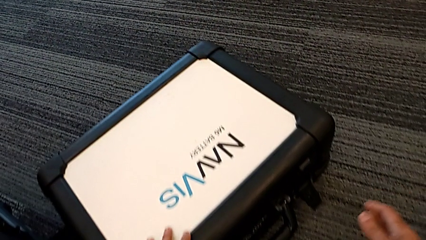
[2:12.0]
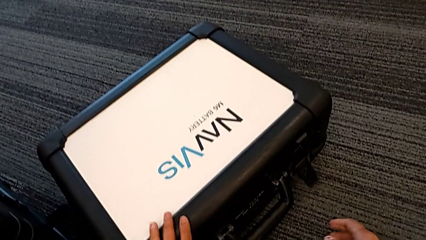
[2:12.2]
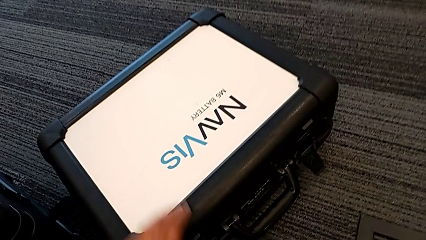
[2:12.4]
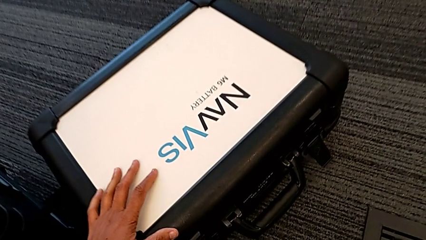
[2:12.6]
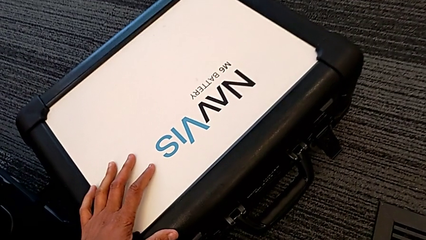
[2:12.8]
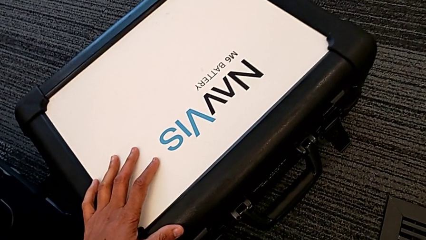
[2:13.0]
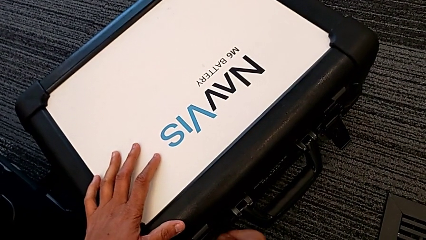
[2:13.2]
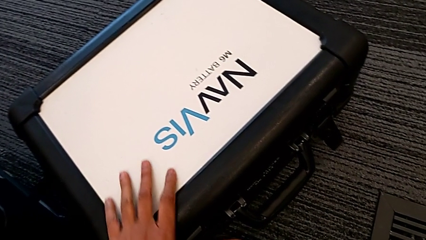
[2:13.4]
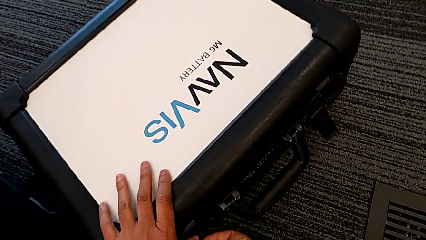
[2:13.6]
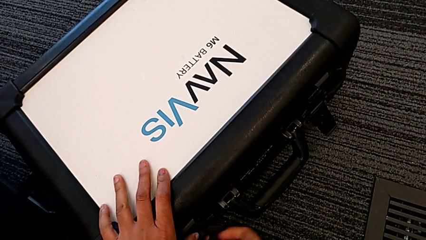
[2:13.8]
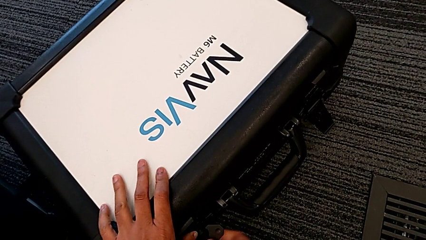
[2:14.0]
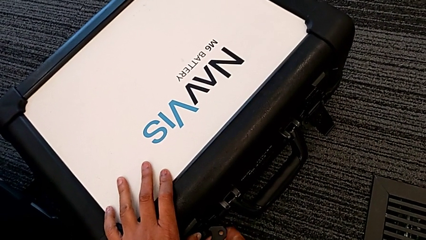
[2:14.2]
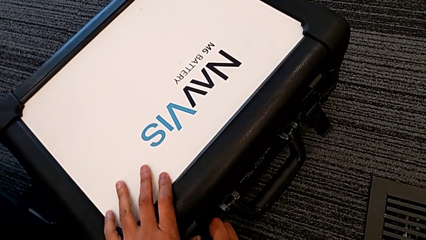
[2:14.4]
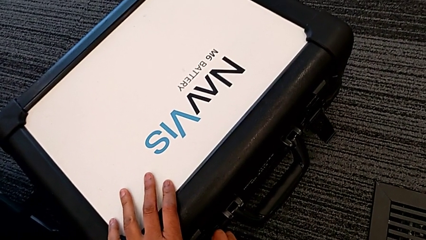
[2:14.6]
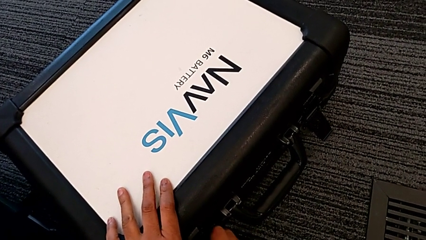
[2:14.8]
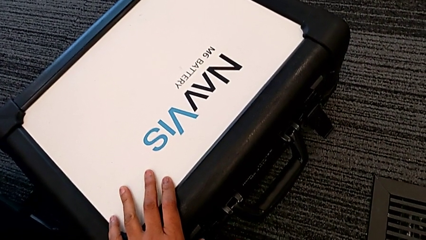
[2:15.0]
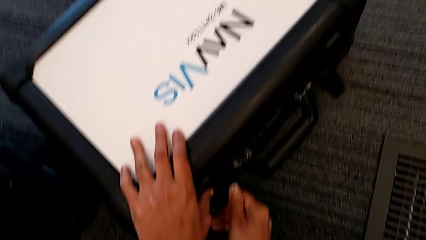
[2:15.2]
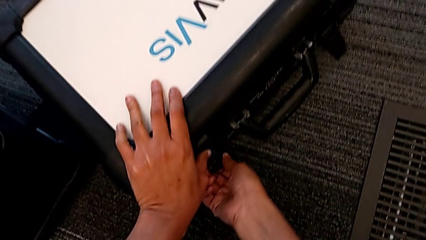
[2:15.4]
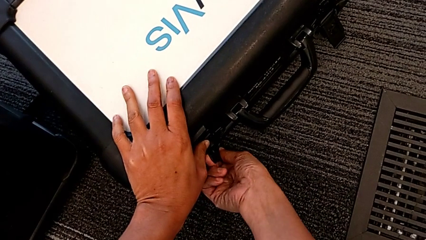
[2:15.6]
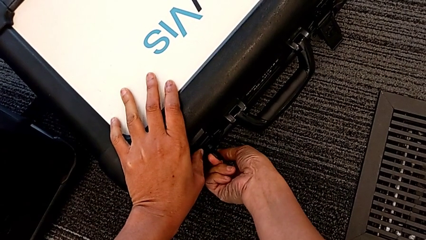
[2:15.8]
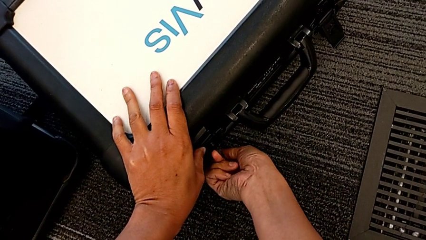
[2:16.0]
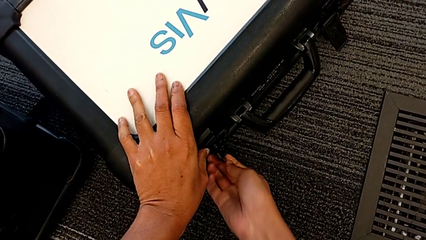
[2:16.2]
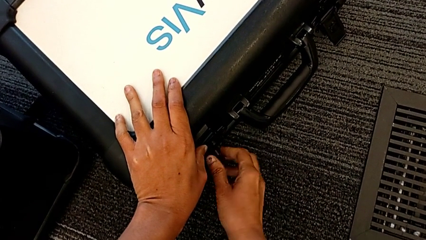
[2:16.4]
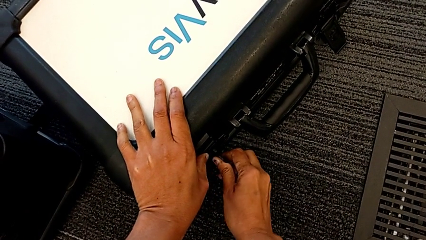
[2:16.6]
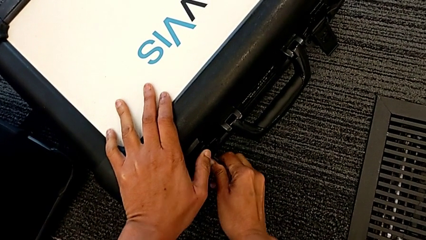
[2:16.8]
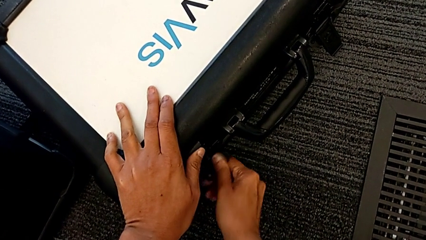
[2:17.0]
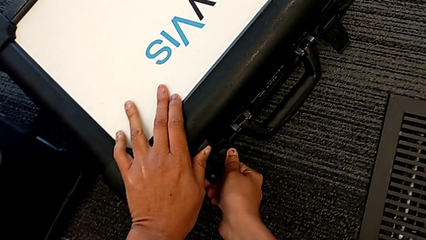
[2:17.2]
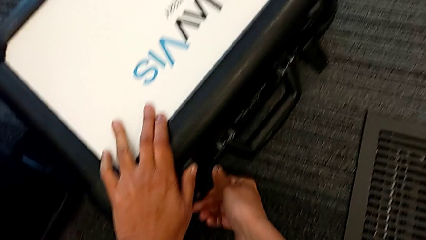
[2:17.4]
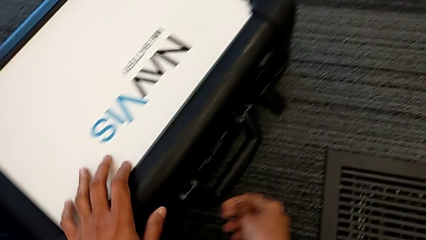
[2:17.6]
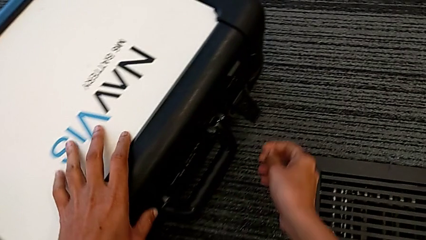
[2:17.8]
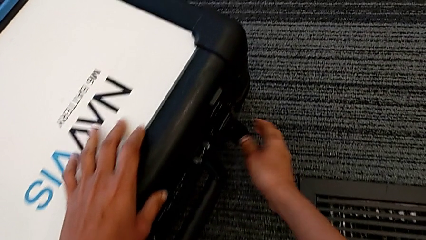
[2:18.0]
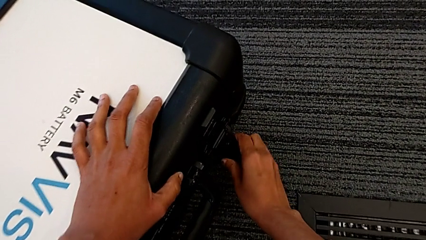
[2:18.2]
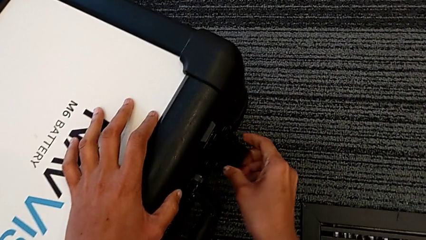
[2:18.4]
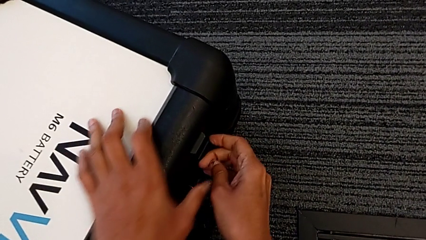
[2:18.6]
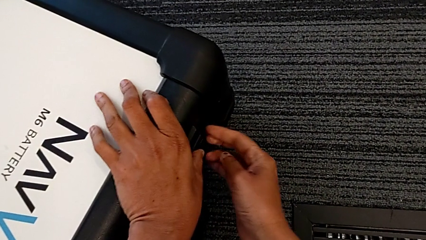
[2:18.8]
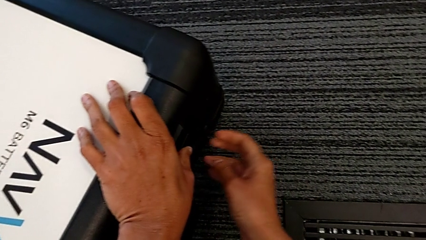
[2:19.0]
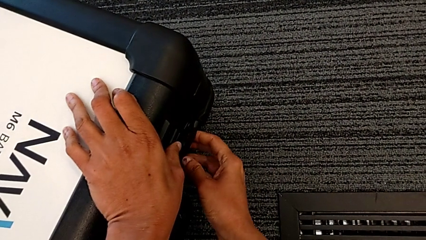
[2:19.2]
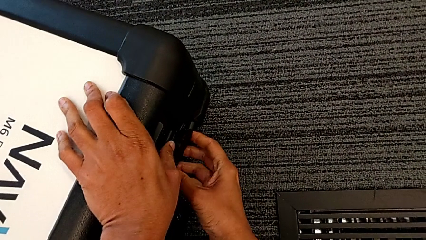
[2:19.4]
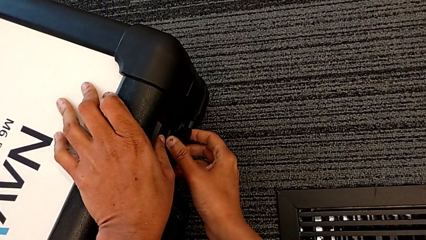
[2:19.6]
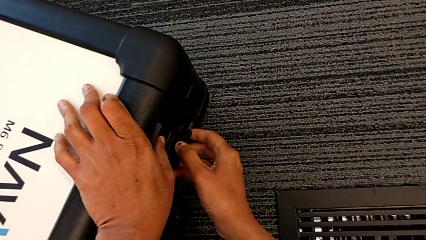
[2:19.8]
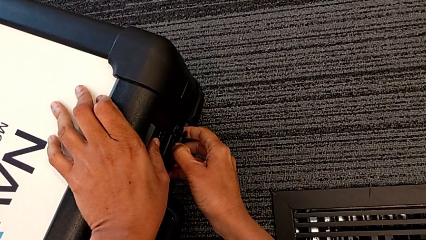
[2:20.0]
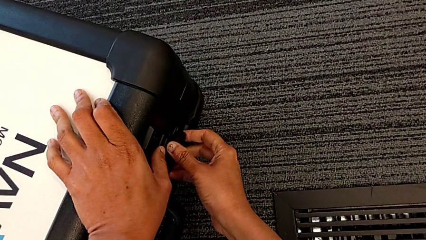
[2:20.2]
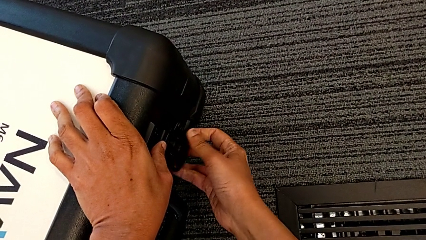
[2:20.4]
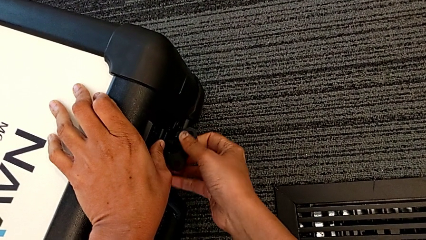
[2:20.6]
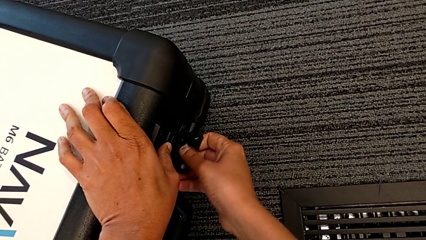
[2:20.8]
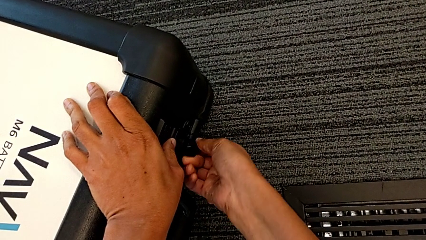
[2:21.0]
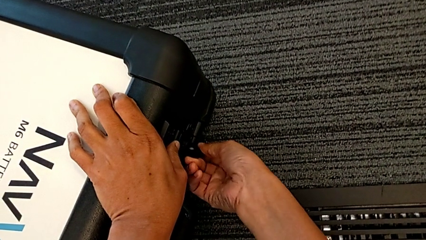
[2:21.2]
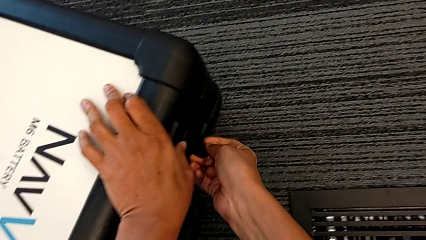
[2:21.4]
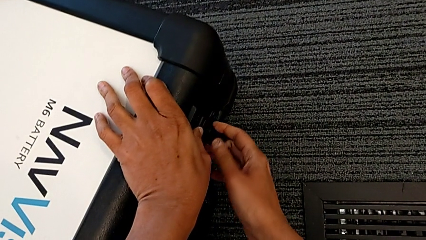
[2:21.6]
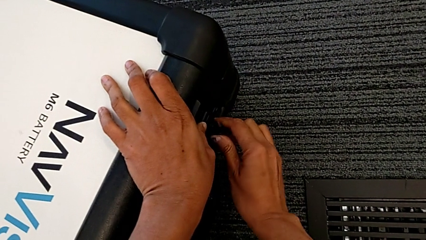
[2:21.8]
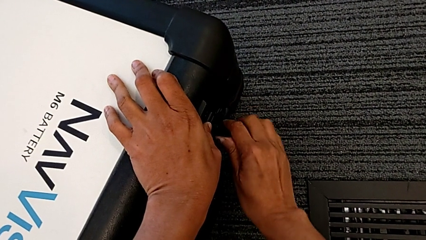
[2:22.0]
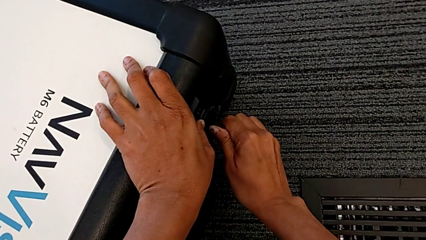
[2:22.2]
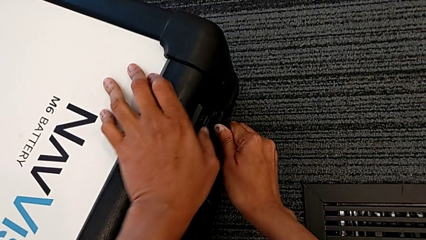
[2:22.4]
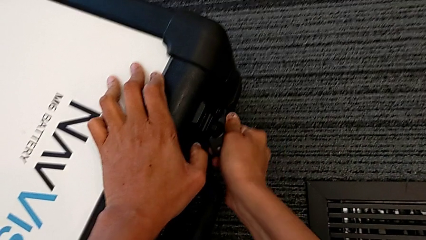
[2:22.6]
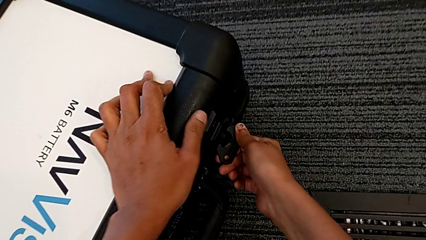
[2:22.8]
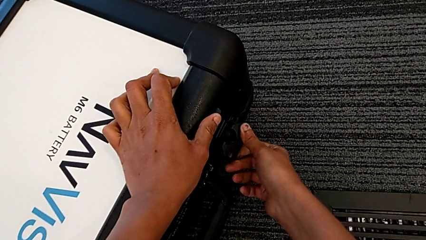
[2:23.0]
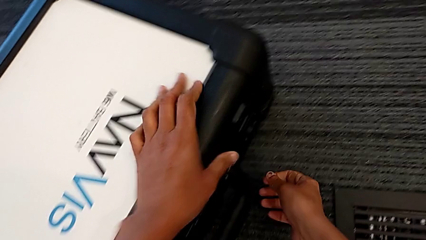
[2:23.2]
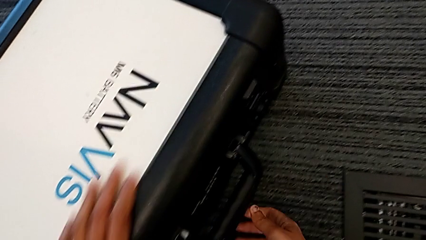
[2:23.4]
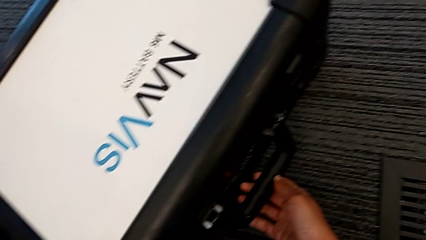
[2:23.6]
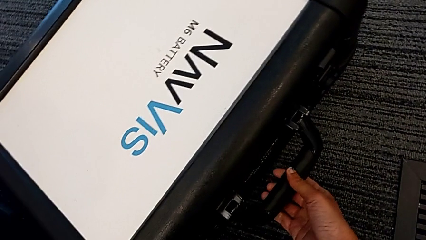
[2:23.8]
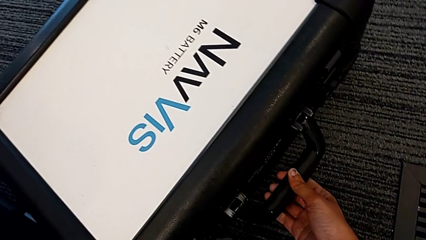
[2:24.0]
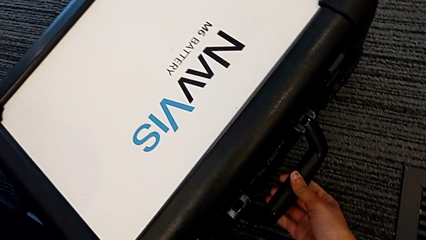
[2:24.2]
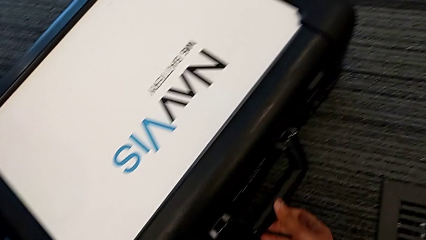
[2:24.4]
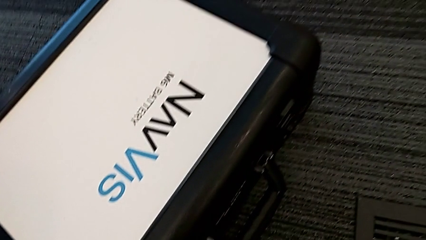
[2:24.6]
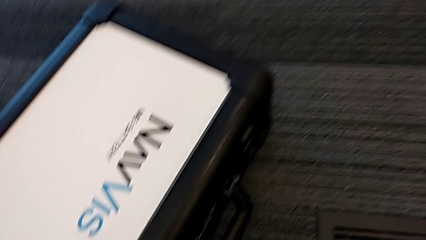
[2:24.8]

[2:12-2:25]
The camera wearer is removing the batteries. They lock the first box lock, lock the second box lock and lock the box.

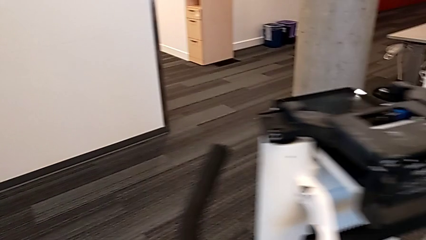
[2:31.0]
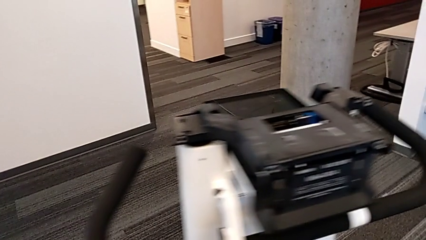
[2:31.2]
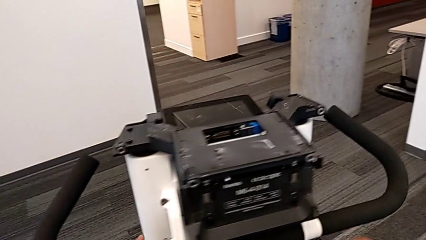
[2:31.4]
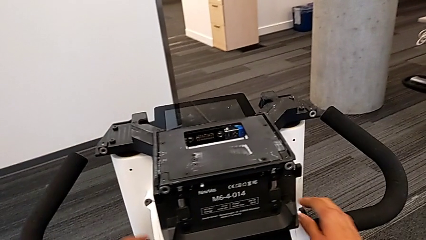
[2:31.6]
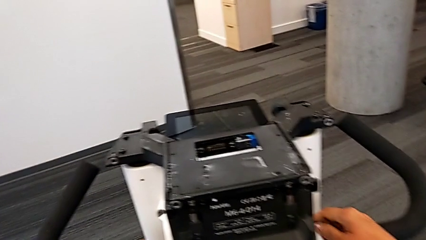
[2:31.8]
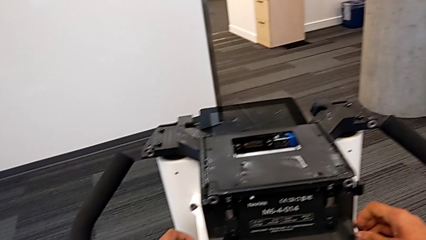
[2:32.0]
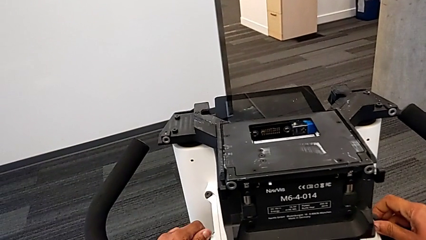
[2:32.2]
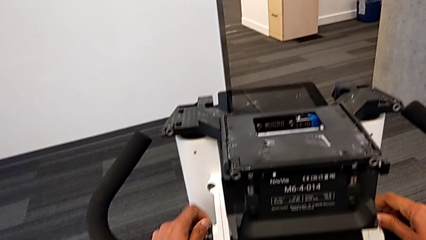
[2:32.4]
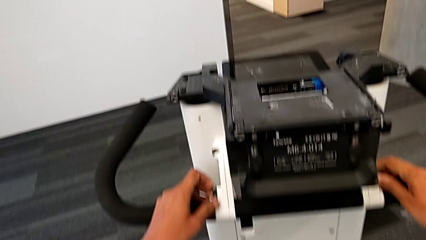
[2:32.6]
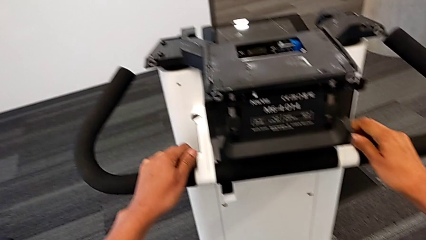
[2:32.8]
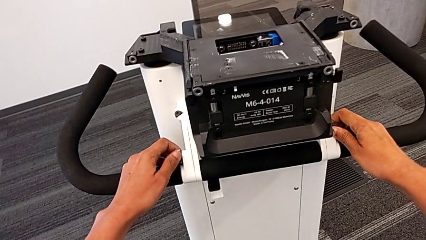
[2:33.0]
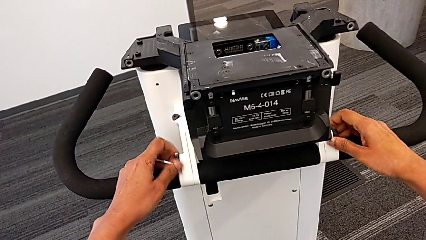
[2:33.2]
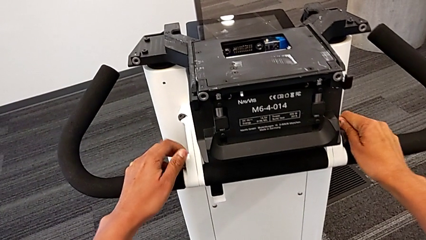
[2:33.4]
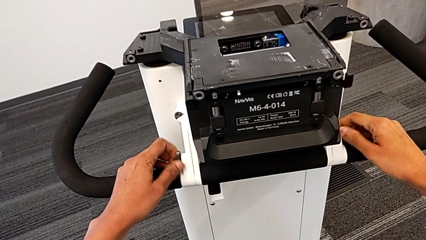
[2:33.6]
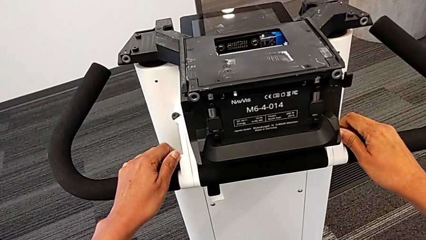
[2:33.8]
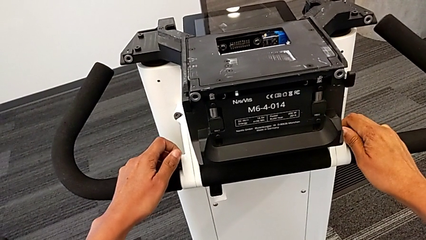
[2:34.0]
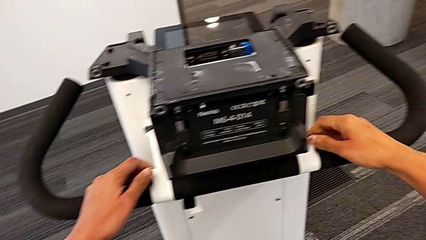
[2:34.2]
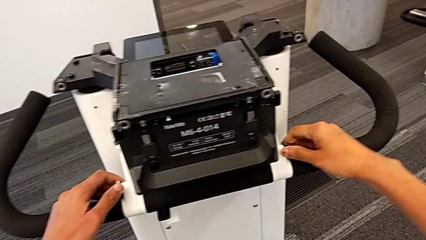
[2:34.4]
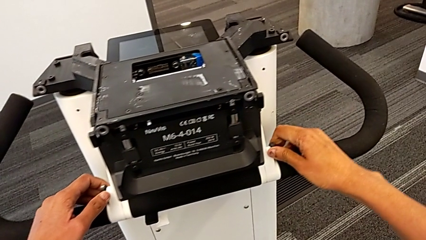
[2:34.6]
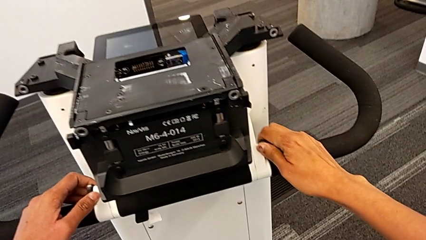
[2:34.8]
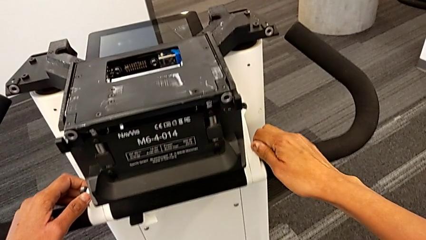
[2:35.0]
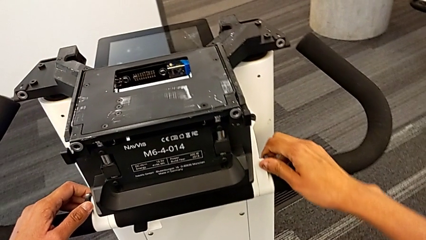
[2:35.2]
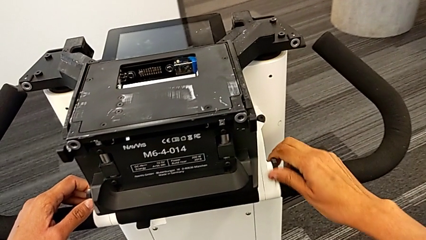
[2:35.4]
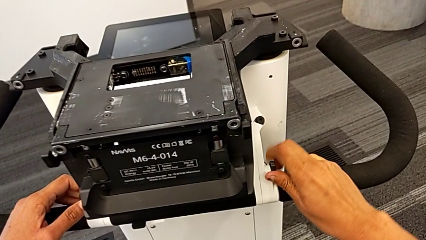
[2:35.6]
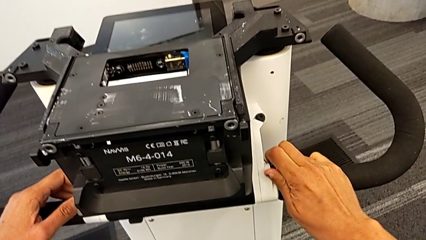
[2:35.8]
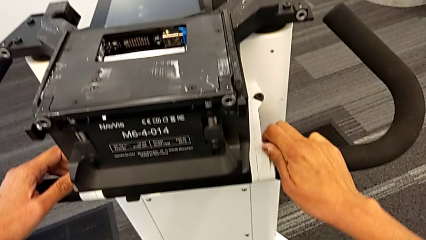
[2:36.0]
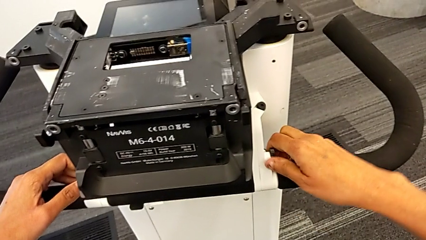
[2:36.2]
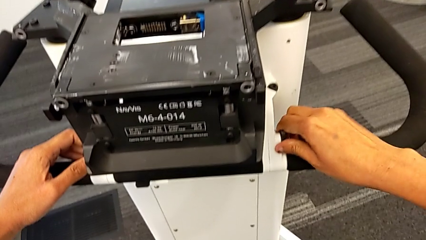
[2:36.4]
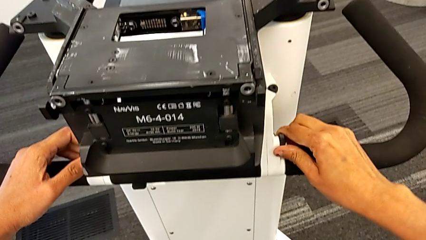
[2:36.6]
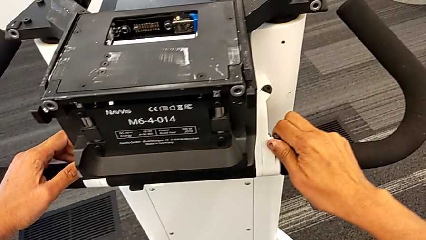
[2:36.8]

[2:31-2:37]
The camera wearer is attempting to pull out the bottom M6 body. They unscrew the screw and begin to unscrew it.
